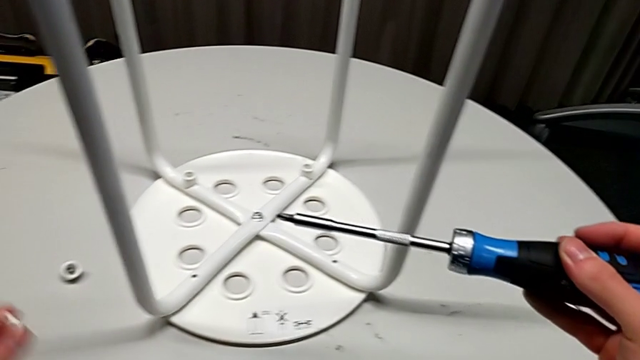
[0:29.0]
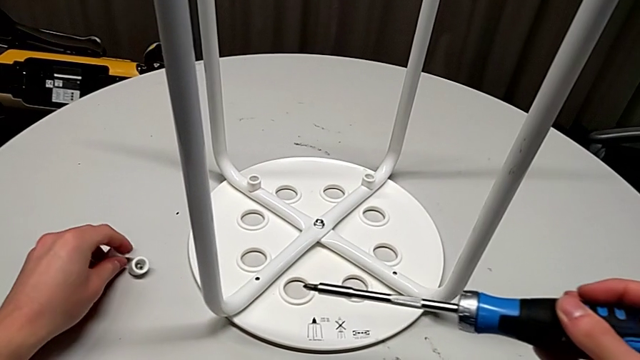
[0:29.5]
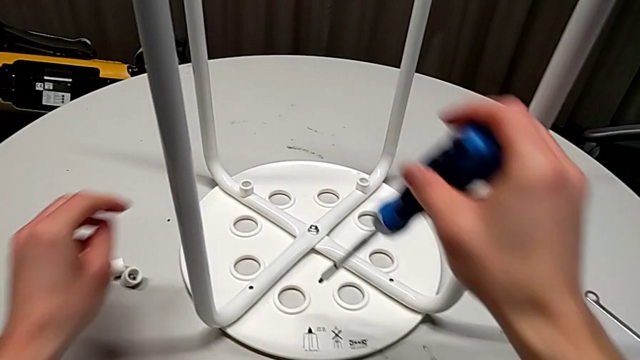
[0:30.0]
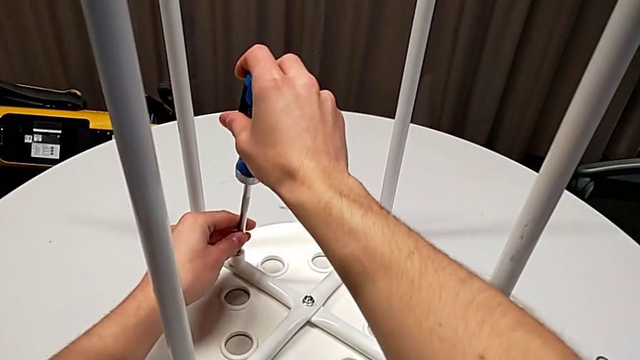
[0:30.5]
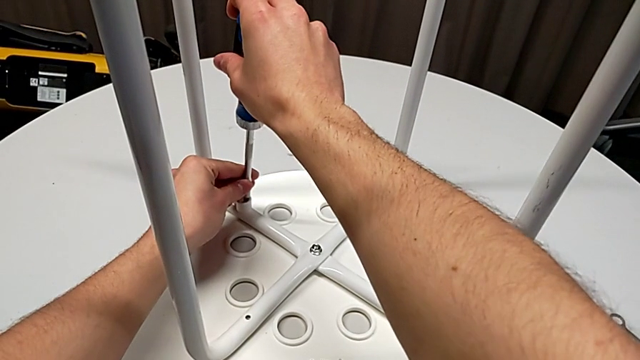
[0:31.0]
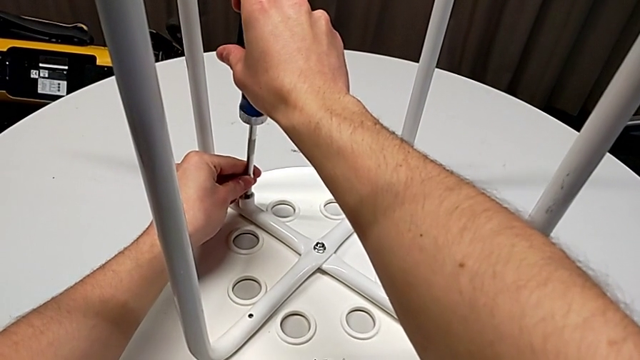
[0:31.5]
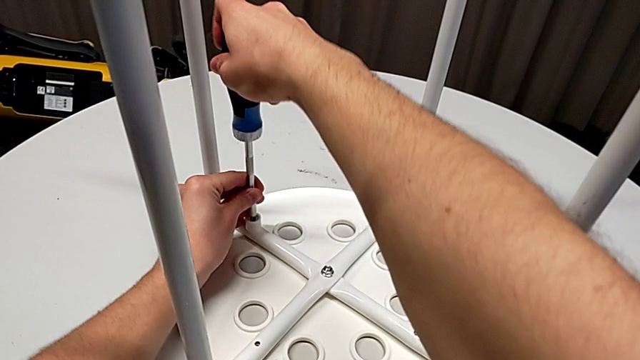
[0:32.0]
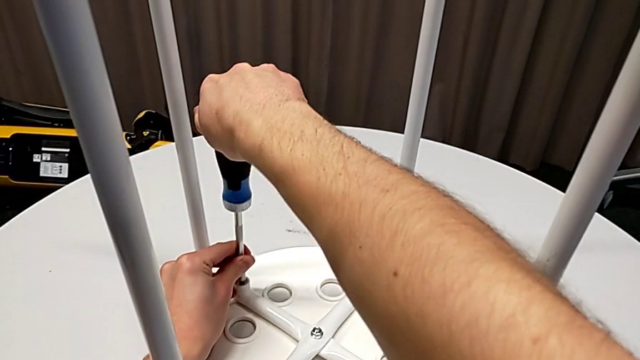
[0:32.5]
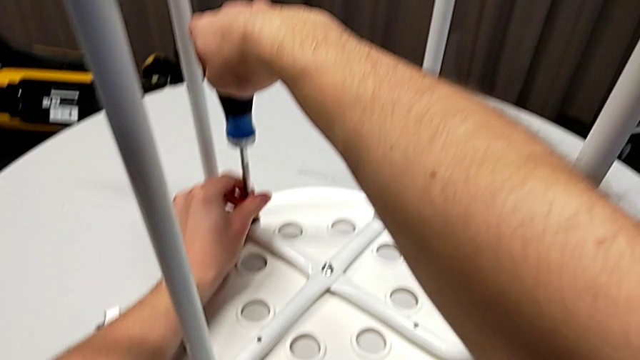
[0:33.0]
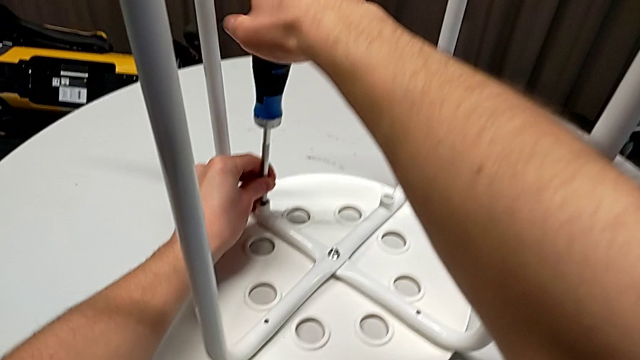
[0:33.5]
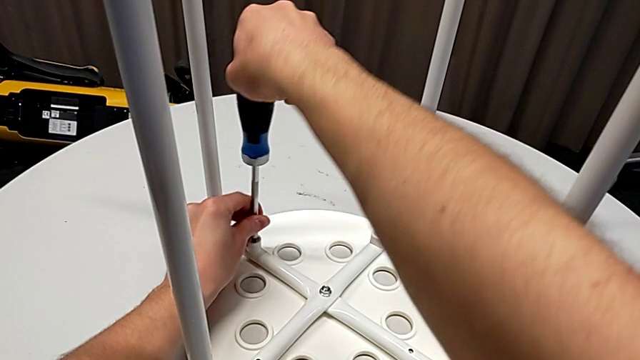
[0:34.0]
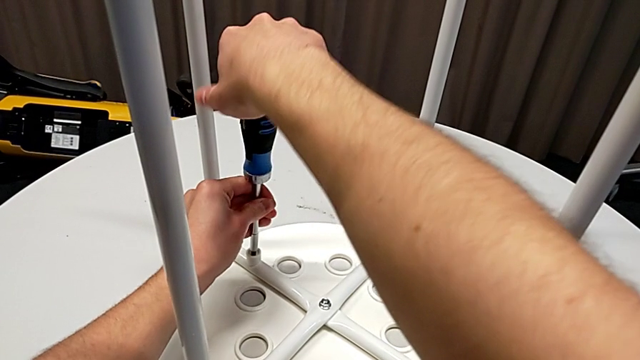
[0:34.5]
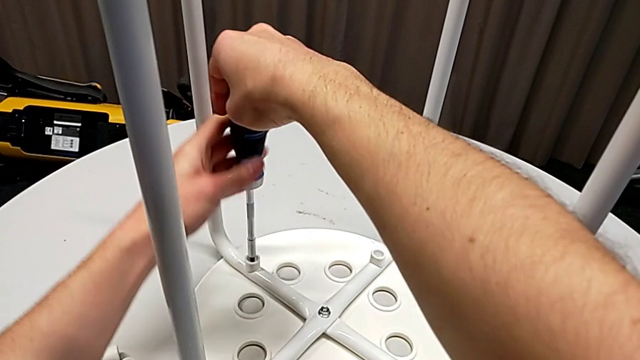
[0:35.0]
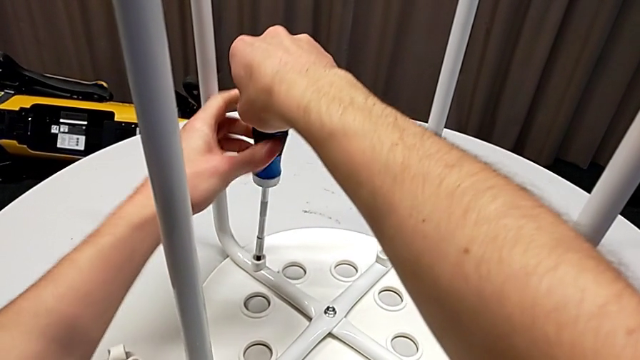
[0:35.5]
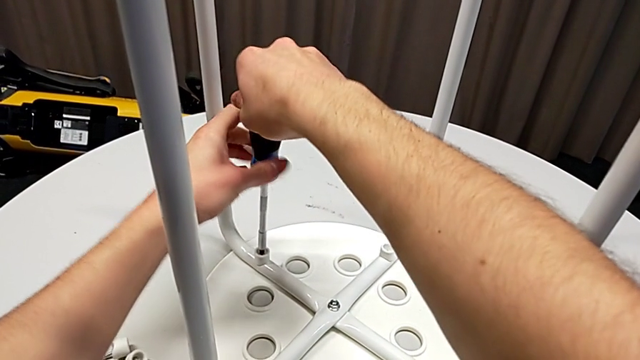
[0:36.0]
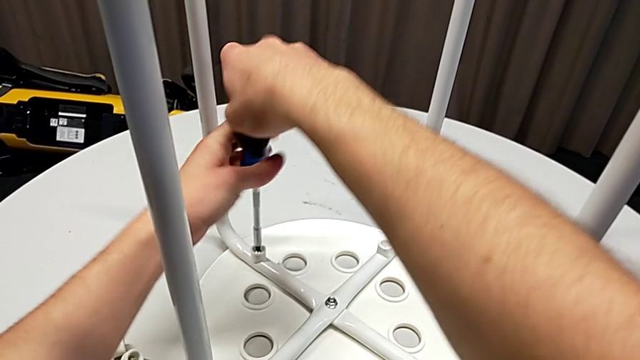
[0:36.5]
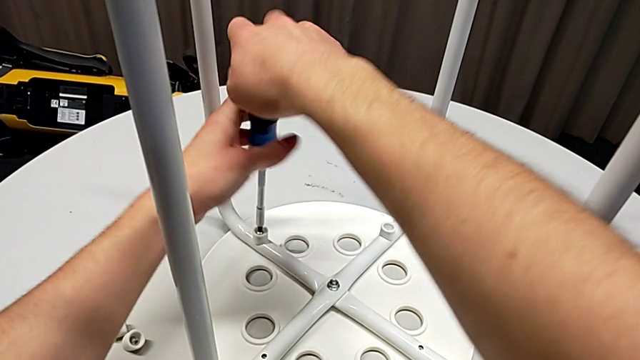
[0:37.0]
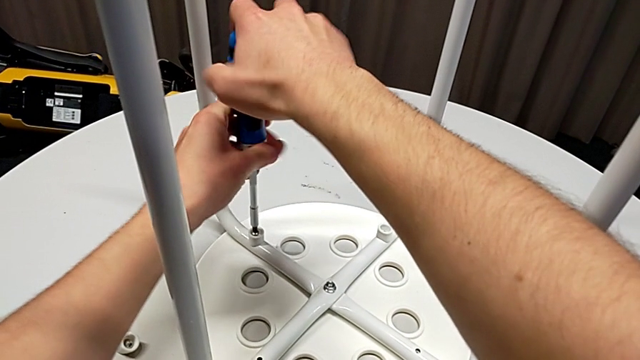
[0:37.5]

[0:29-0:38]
The camera wearer is disassembling the screws from the legs. They place the screw, insert the screwdriver and unscrew the third screw.

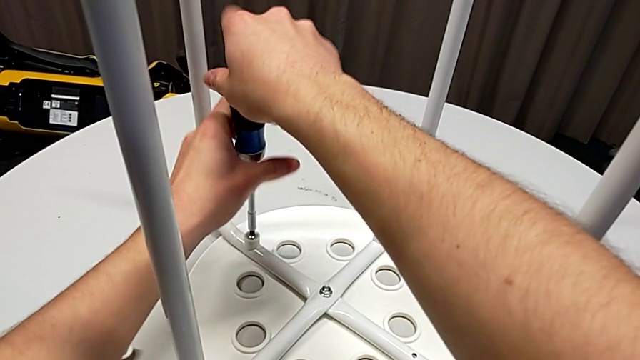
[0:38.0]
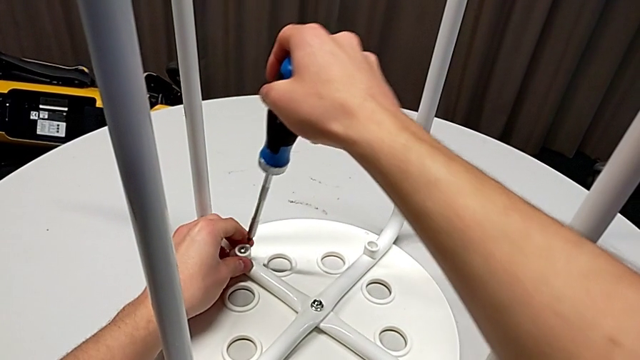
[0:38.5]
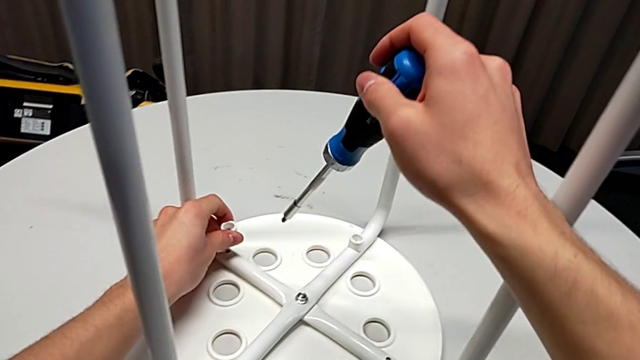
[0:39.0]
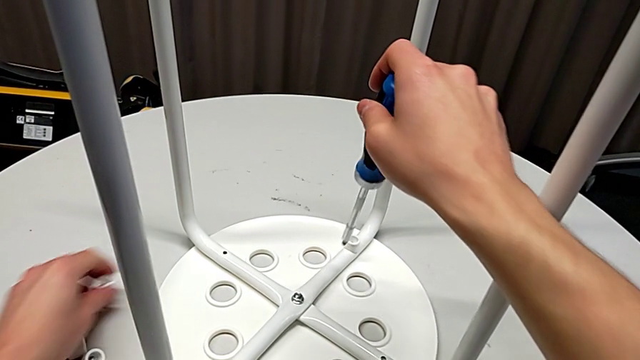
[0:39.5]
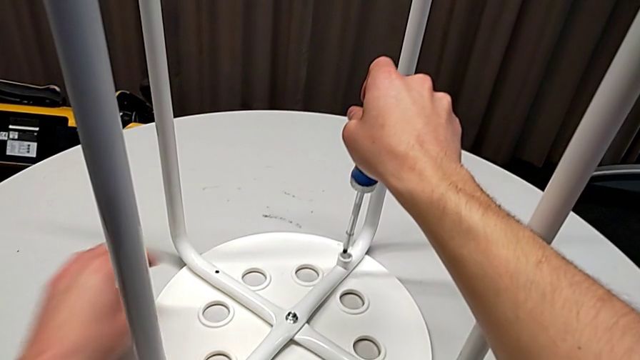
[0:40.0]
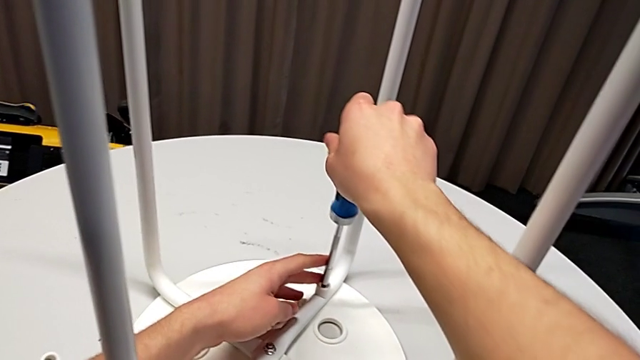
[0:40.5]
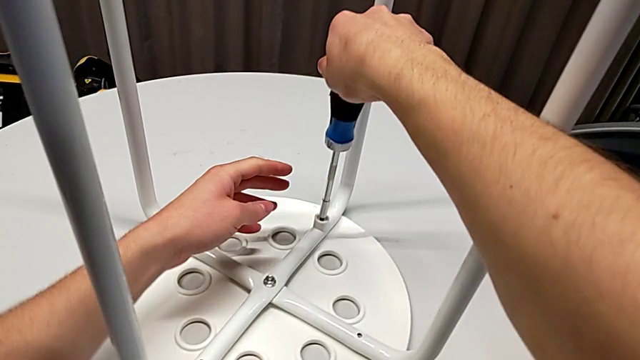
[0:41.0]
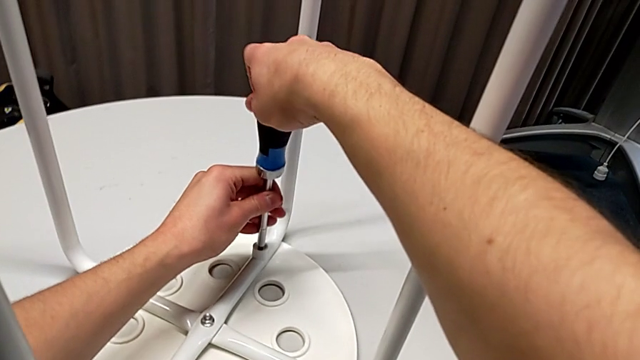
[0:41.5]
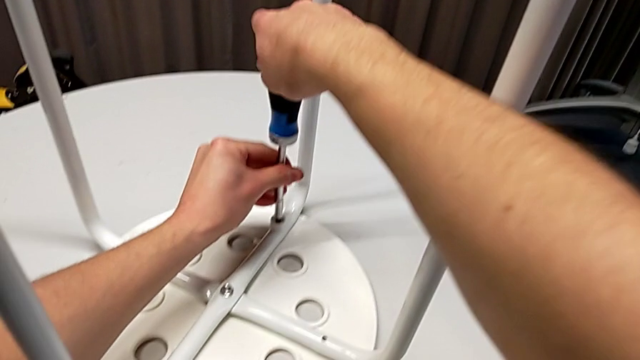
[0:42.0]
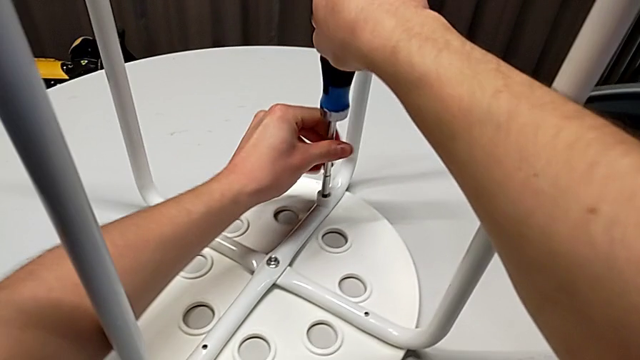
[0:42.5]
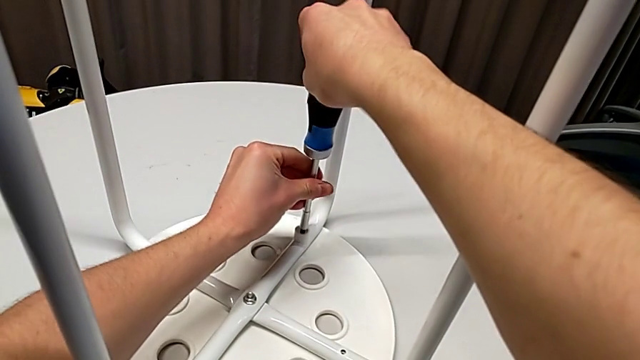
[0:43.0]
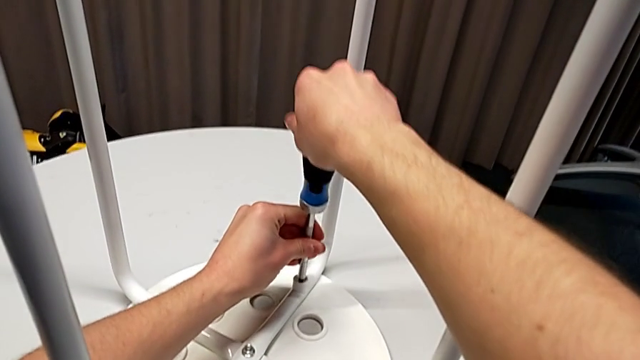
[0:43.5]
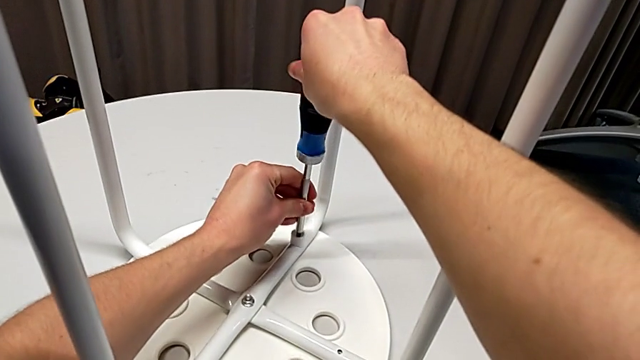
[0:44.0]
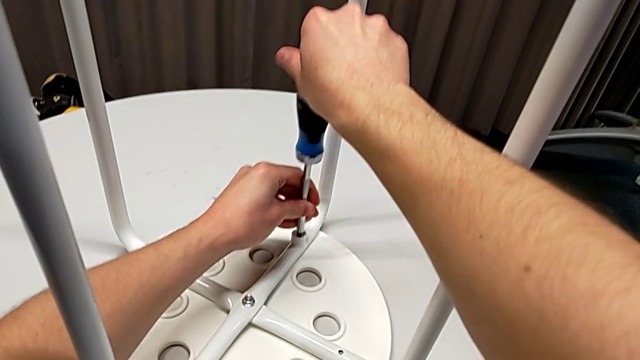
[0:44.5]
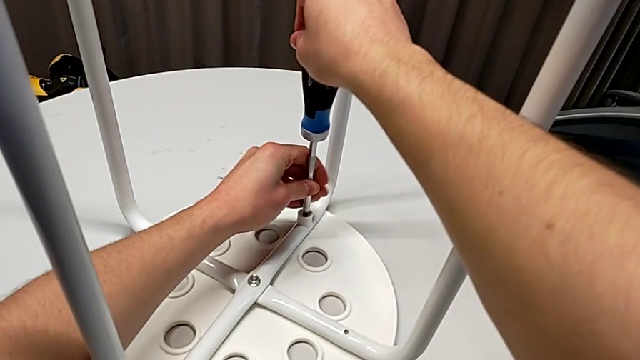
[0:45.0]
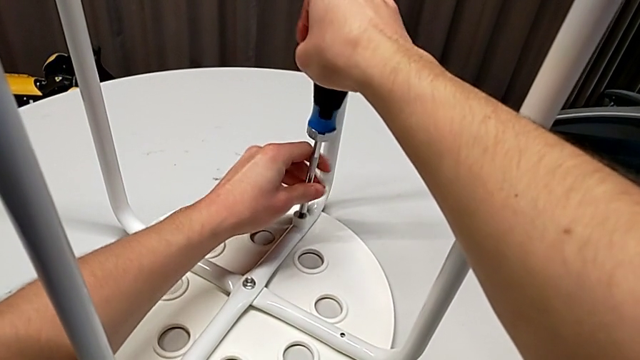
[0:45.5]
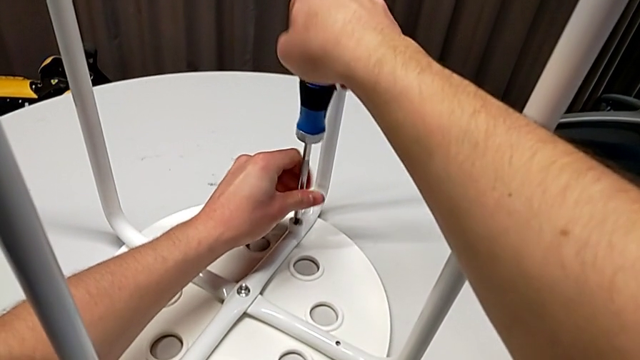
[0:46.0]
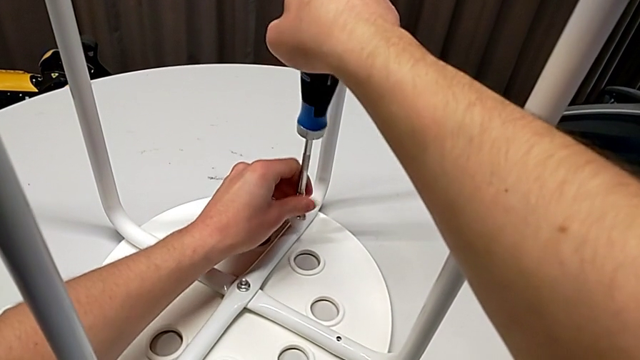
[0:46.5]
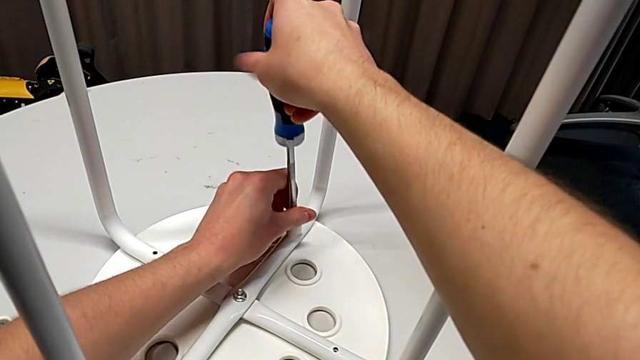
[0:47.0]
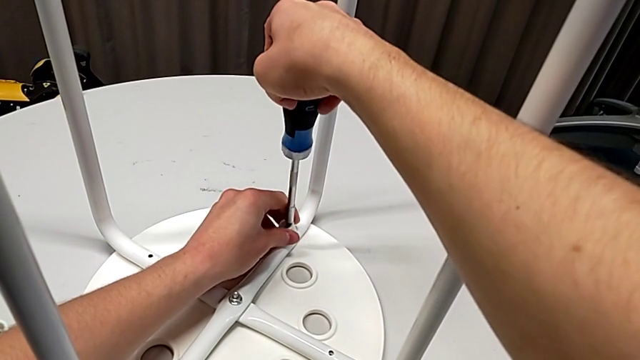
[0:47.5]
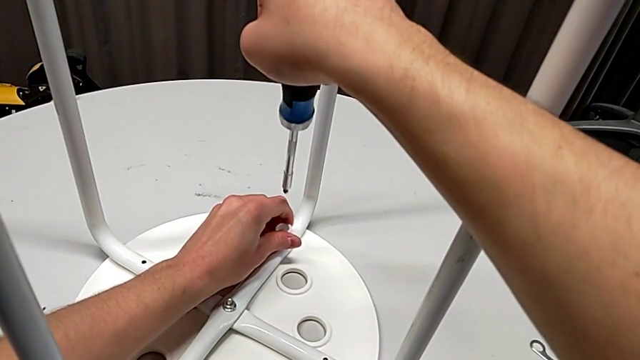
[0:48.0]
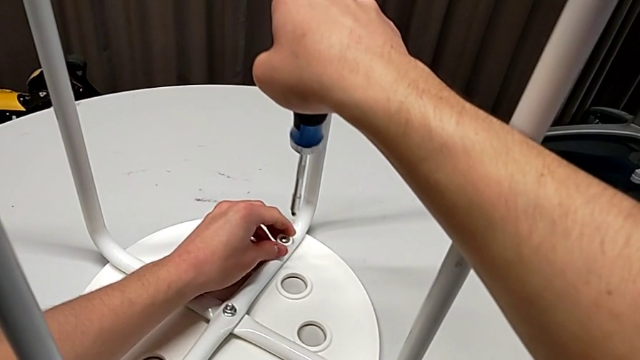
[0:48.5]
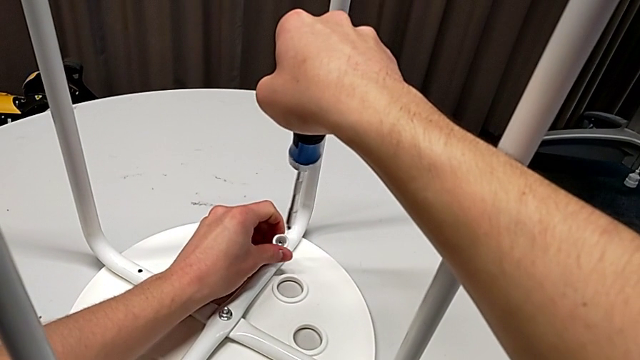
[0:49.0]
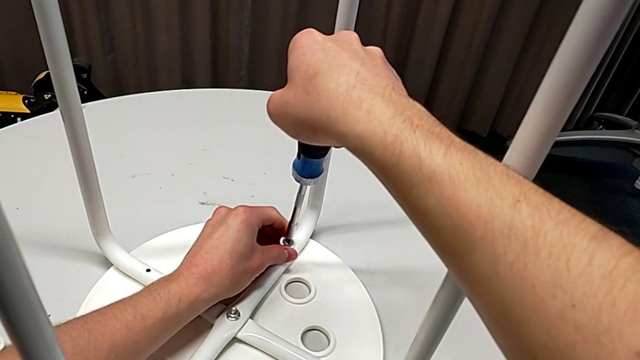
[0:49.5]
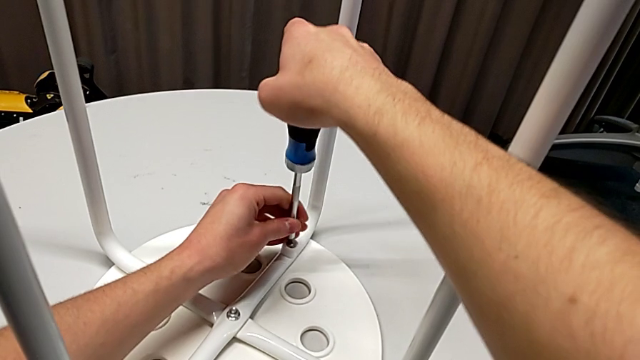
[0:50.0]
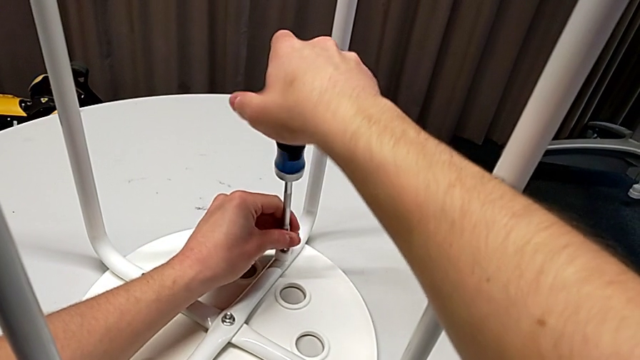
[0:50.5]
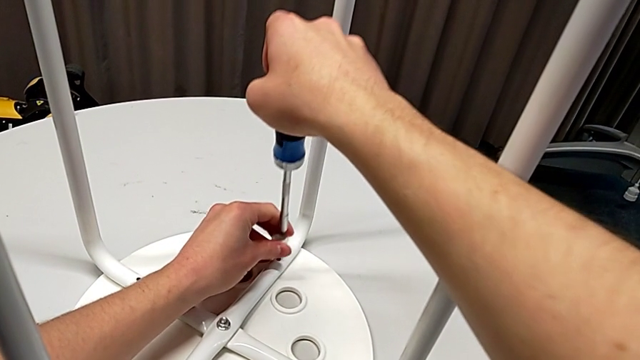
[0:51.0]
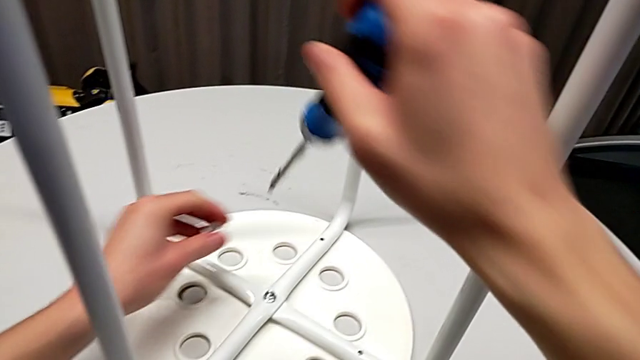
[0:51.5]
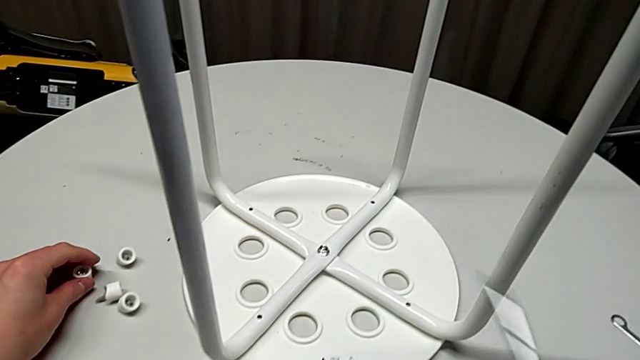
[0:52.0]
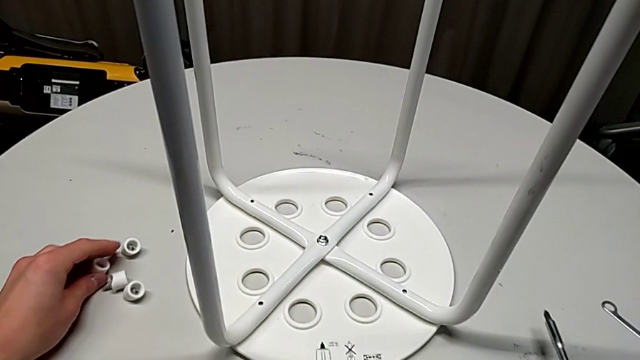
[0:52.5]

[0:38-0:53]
The camera wearer is disassembling the screws from the legs. They disassemble the third screw with the left hand, withdraw the screwdriver with the right hand, place the screw, insert the screwdriver, unscrew the fourth screw, withdraw the screwdriver with the right hand, grab the fourth screw with the left hand, place it with the left hand and place the screwdriver with the right hand.
